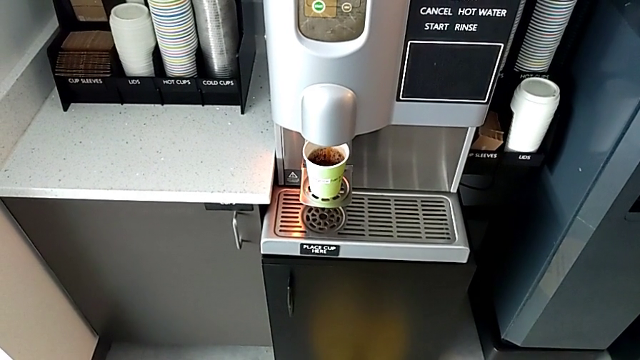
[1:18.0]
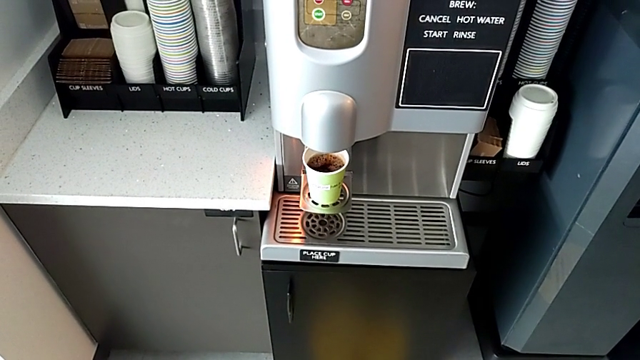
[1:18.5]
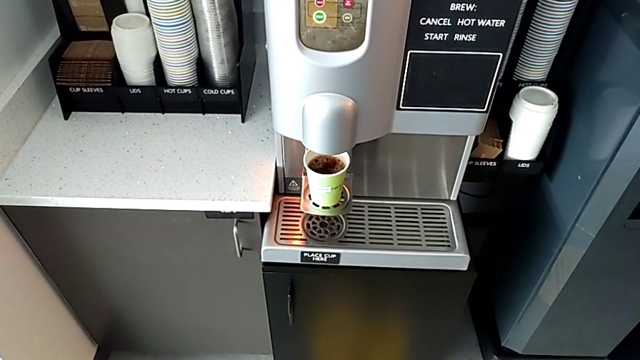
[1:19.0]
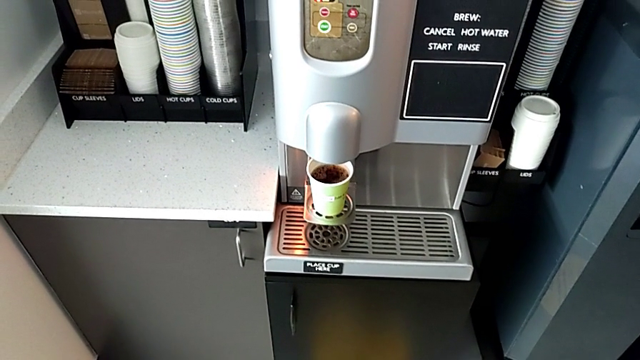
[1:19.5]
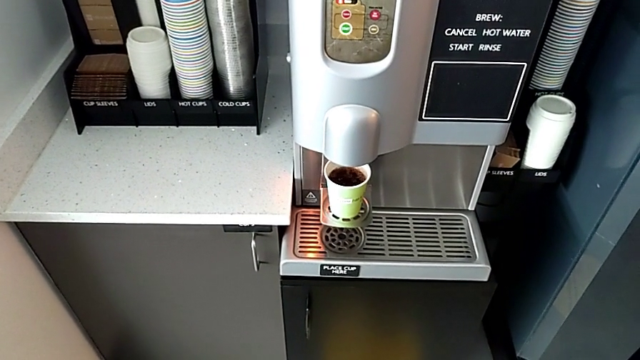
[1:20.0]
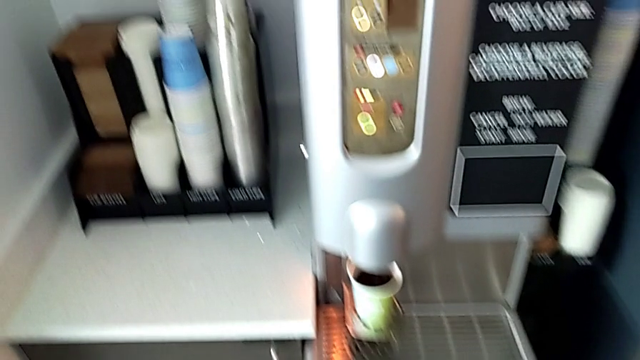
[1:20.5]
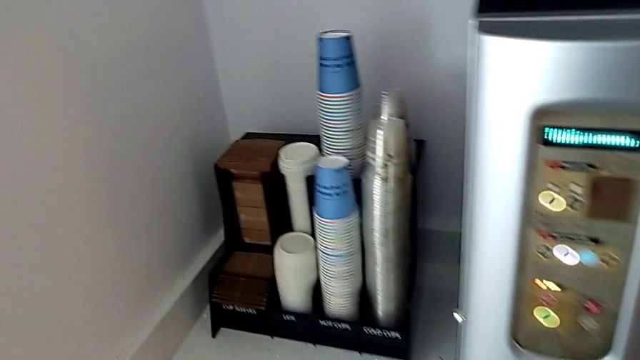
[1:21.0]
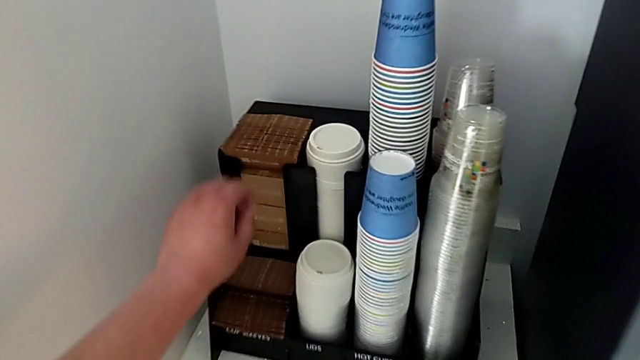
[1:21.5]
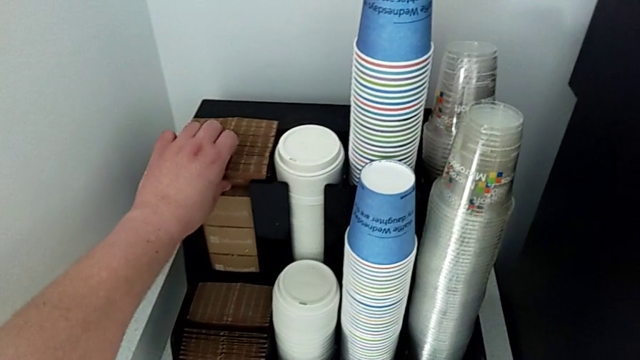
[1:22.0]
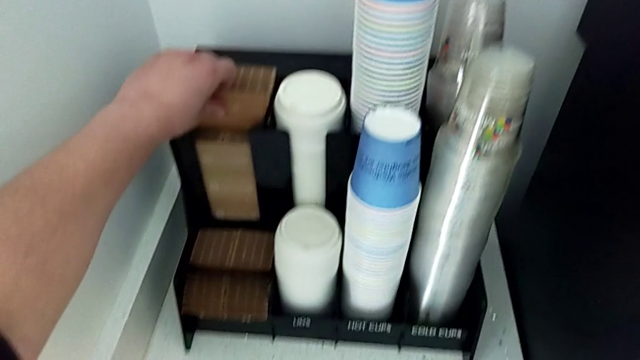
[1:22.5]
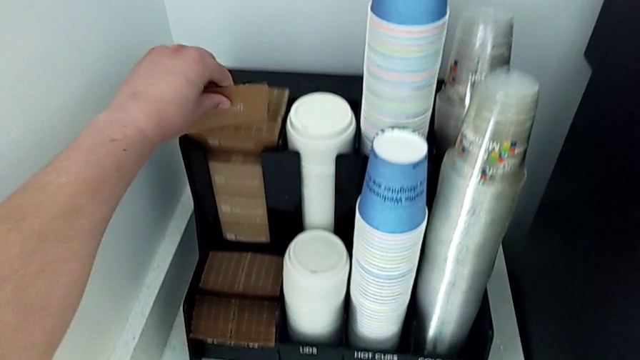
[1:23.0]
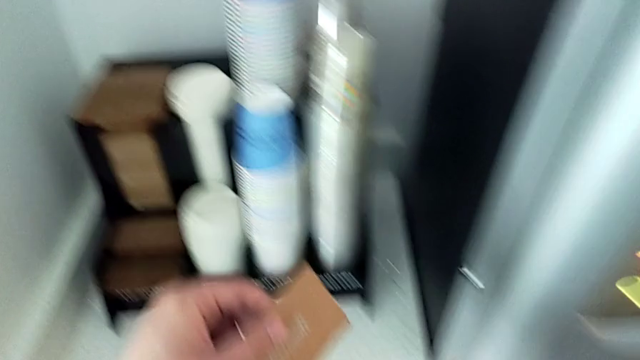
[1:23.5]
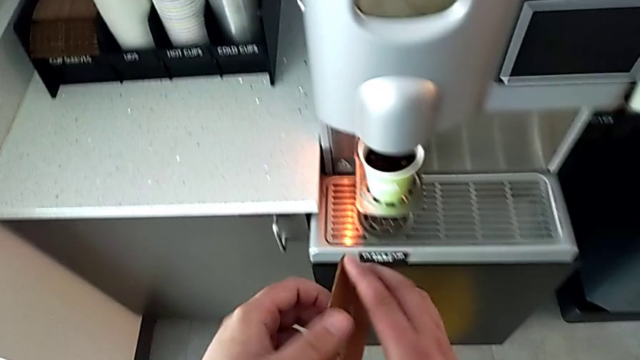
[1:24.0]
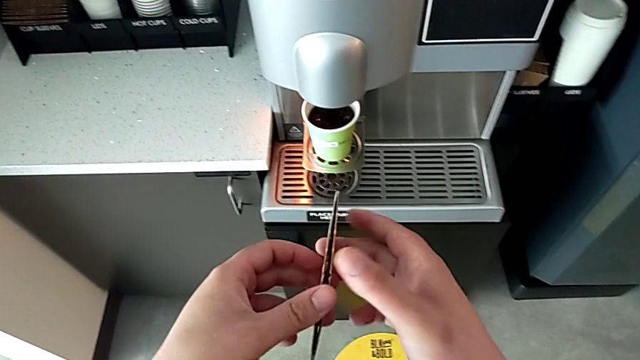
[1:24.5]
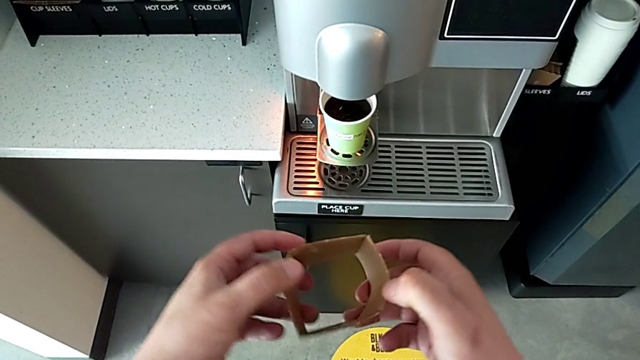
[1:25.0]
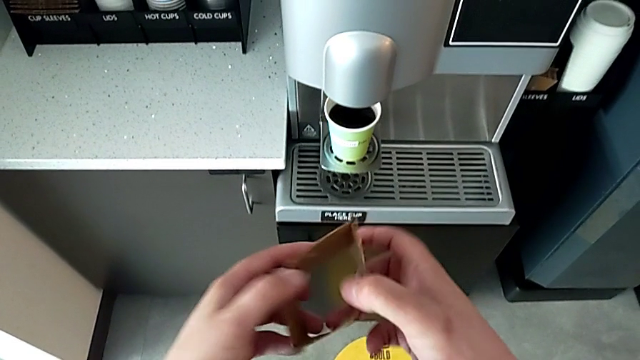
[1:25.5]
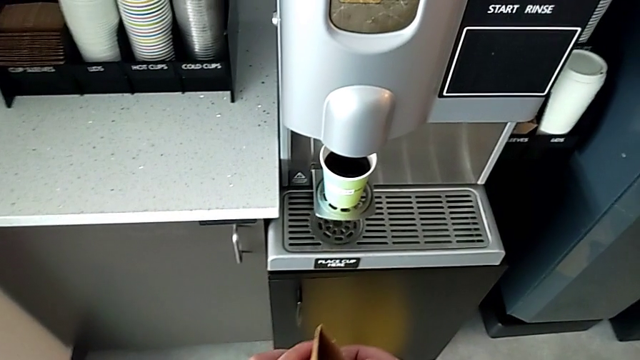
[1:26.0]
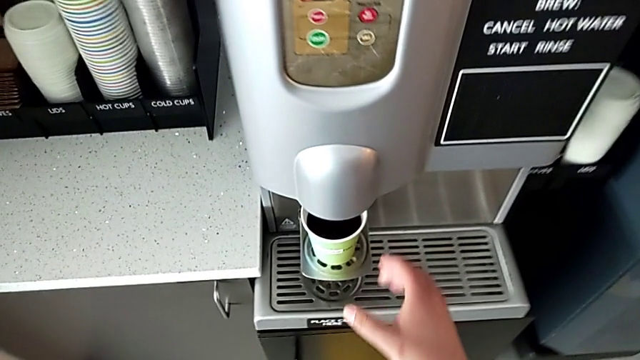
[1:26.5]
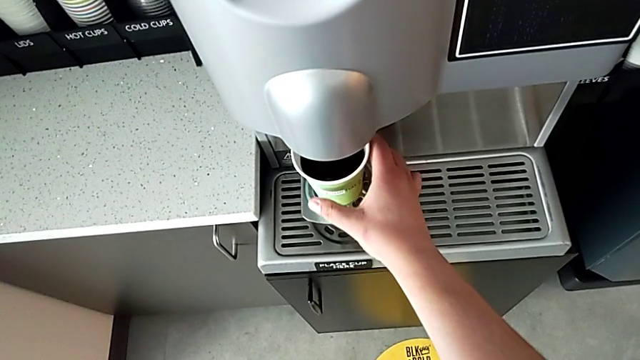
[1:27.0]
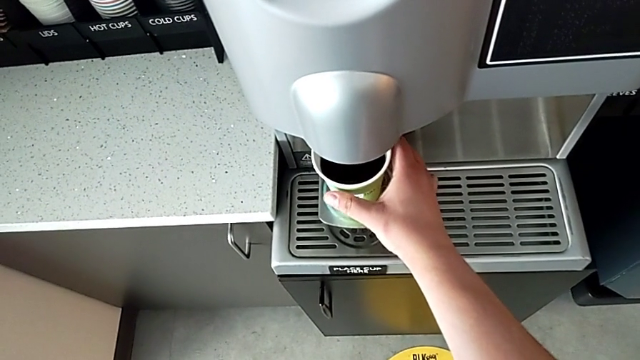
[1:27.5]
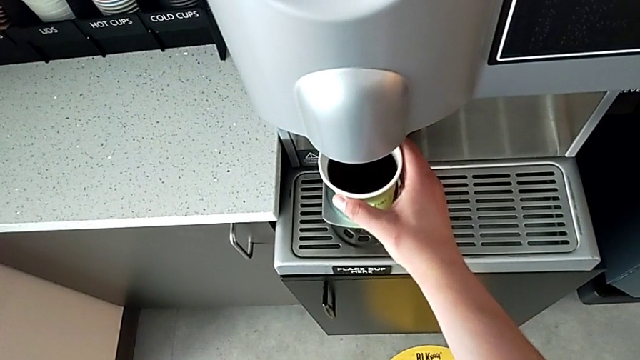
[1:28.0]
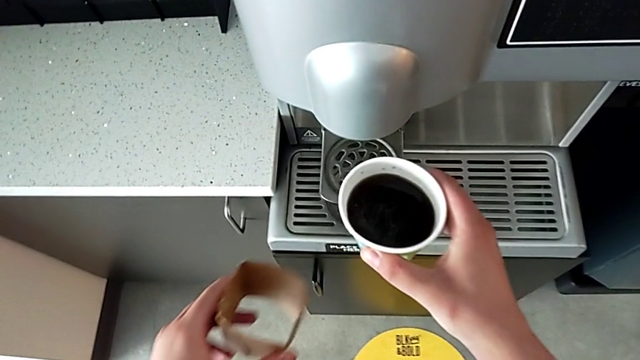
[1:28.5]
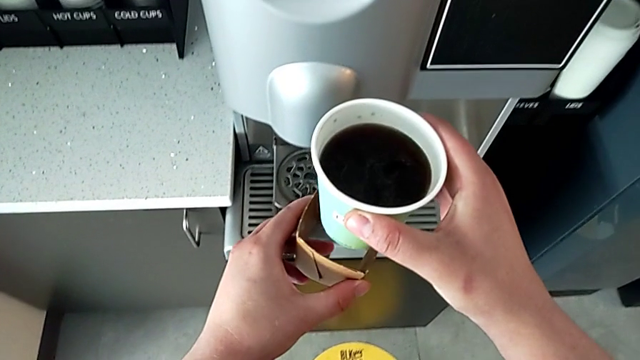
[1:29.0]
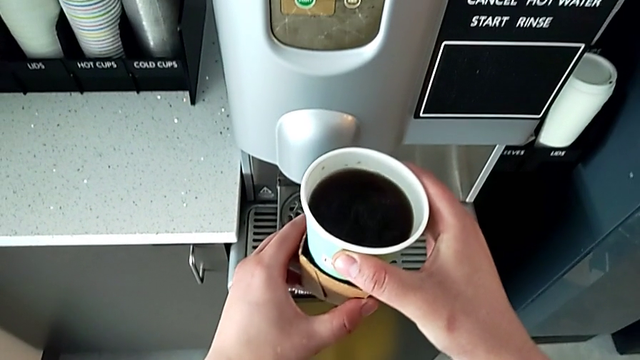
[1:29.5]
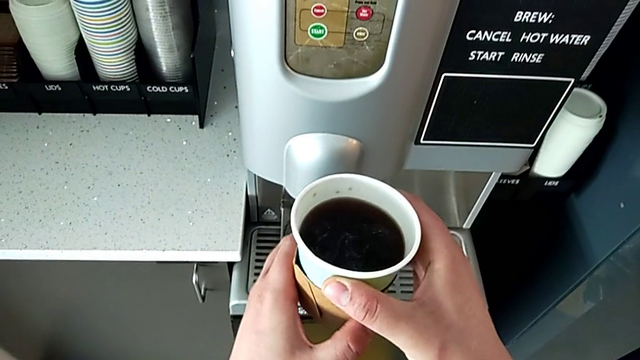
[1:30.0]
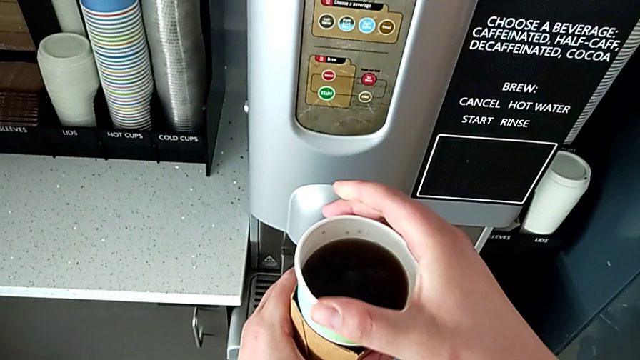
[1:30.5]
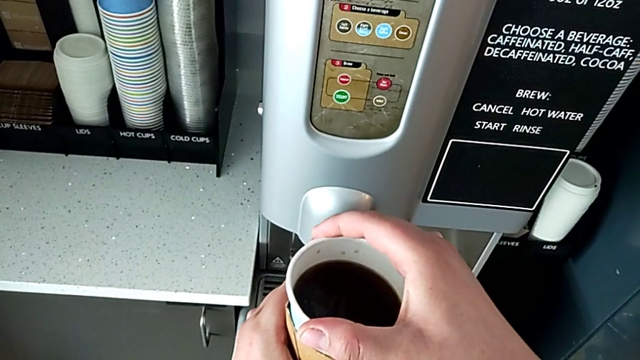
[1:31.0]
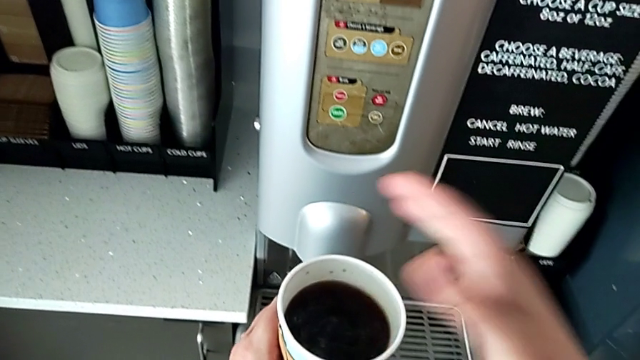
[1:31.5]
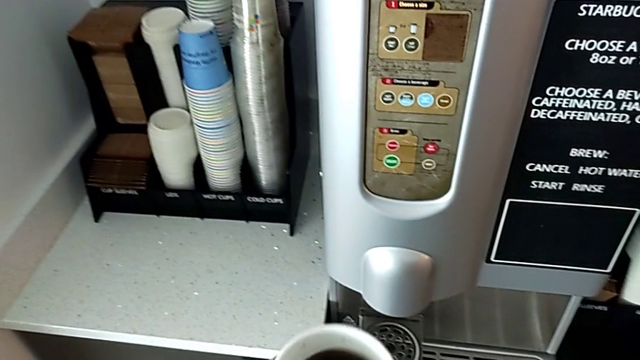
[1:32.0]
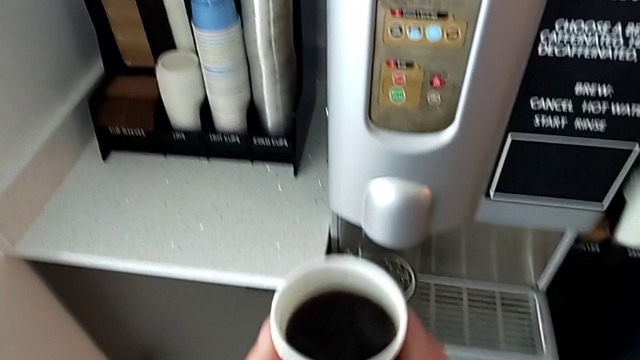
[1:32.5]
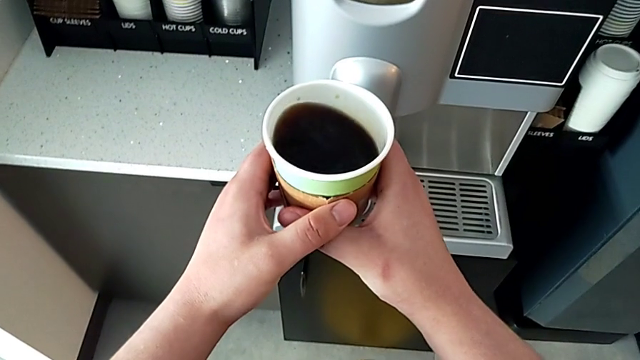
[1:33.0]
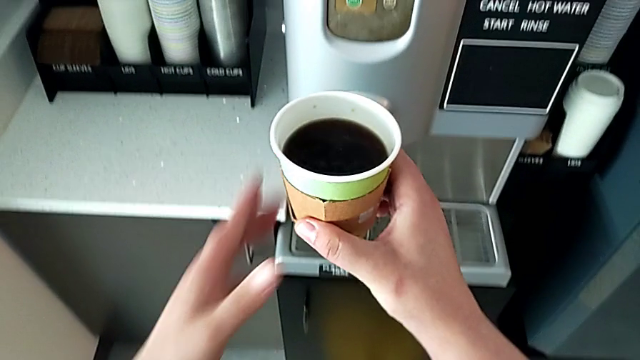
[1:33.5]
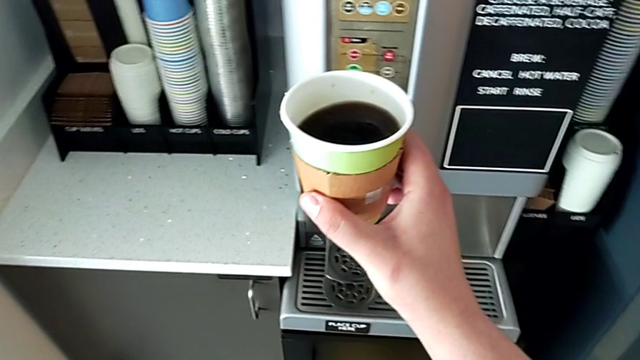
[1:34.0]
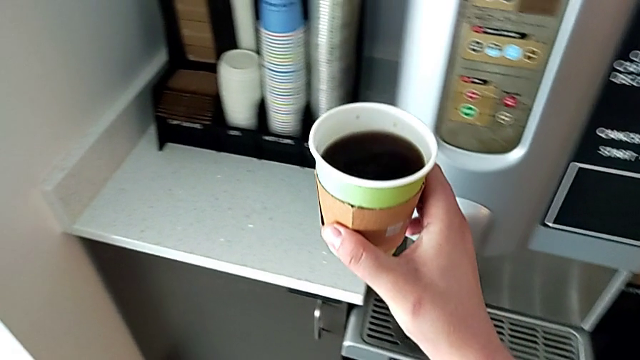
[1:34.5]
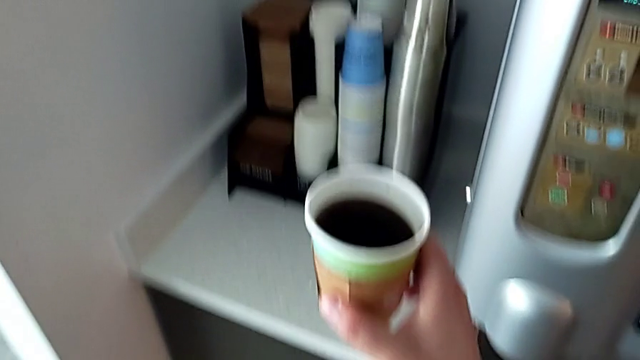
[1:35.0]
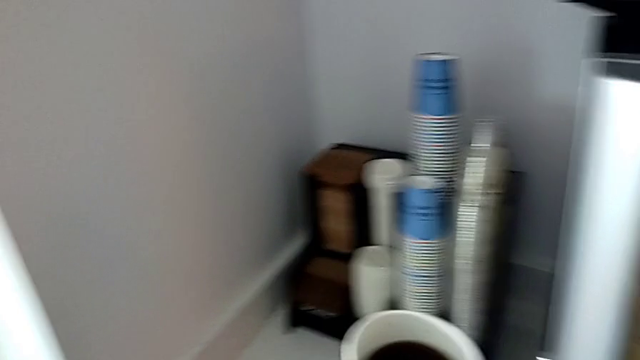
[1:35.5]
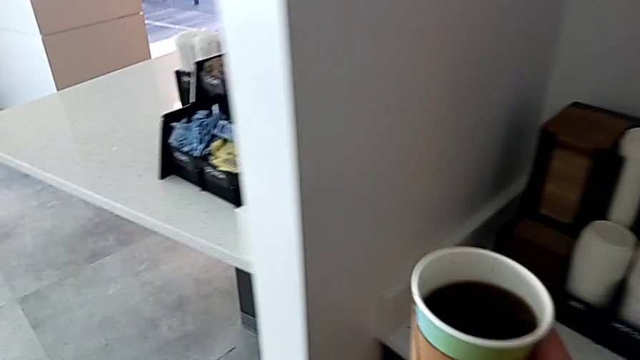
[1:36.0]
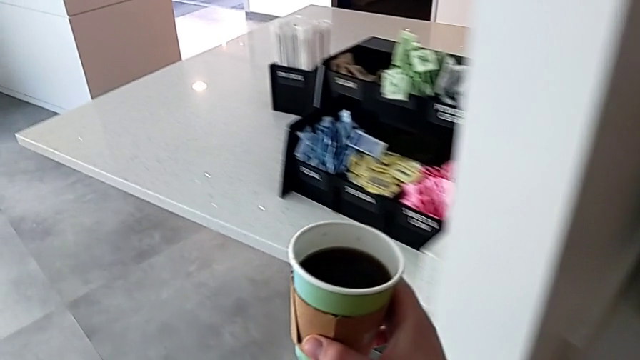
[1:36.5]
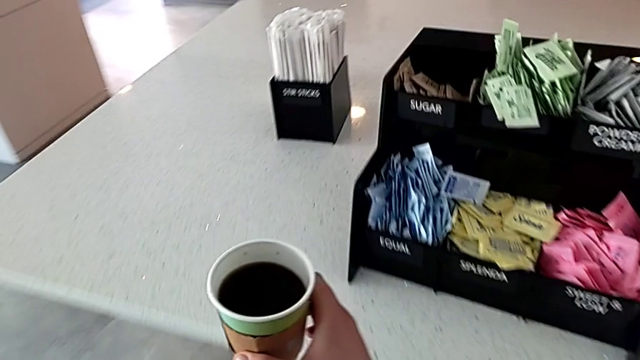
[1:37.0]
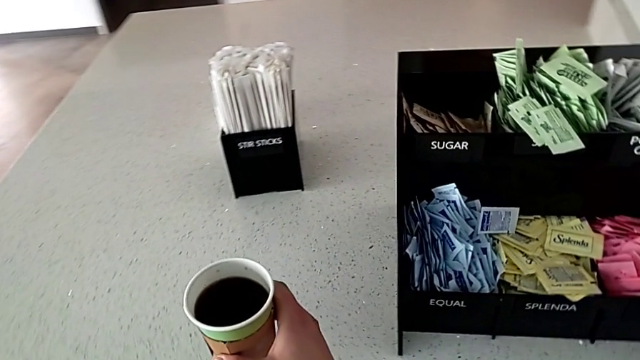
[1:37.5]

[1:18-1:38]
The camera wearer is making a coffee cup. They grab the cup sleeve, lift it, open it, approach the coffee, grab the coffee, lift it, assemble the cup sleeve, hold the coffee and place it.

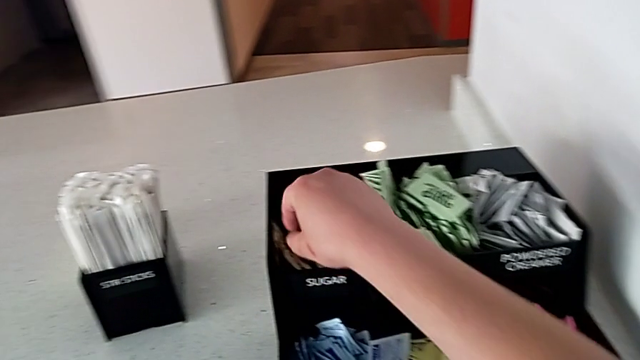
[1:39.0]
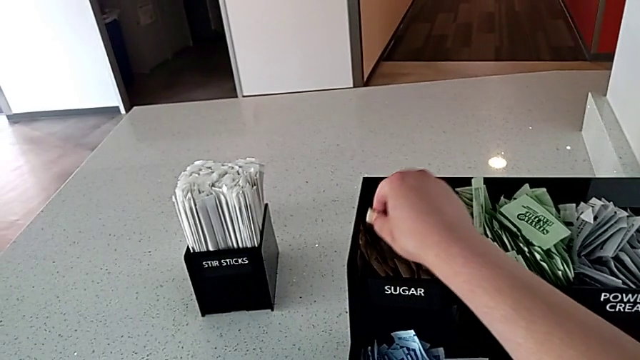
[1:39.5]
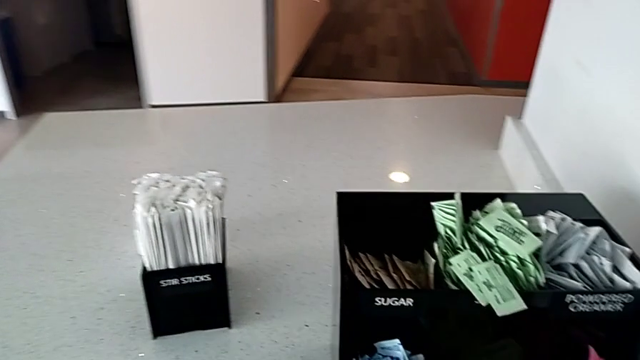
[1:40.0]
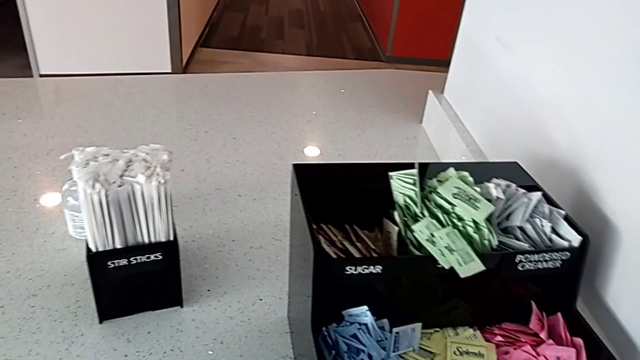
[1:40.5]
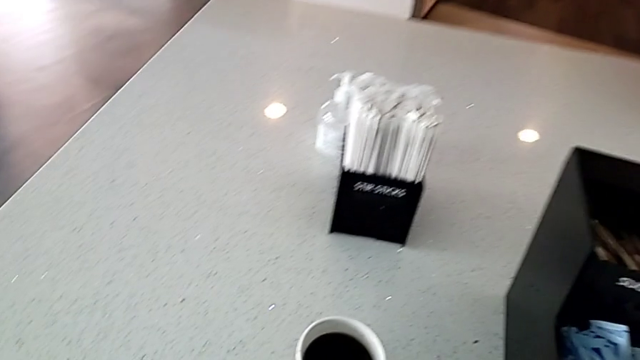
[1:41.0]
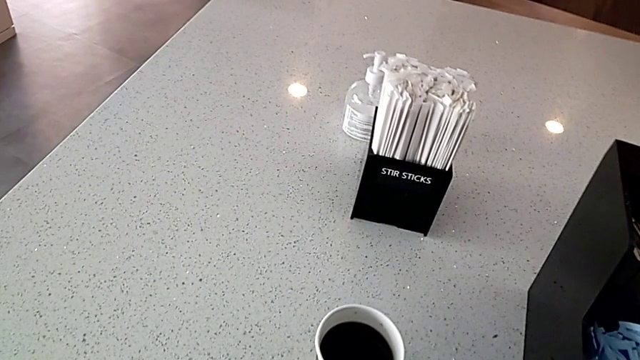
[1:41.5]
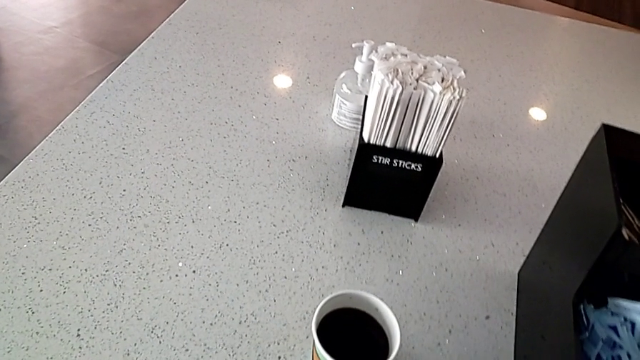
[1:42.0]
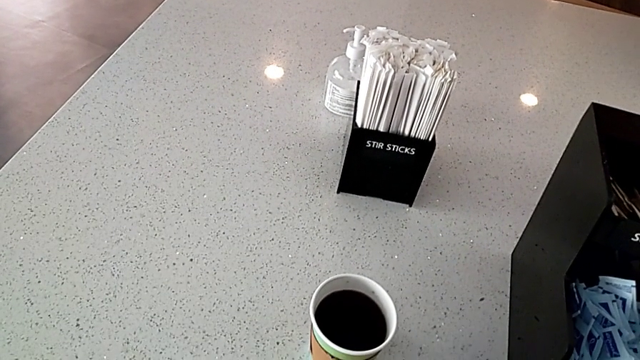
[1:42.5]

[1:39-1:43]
The camera wearer is adding sugar to the coffee. They grab the sugar packet.
